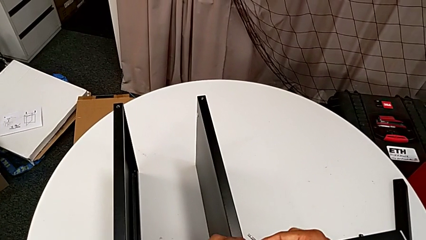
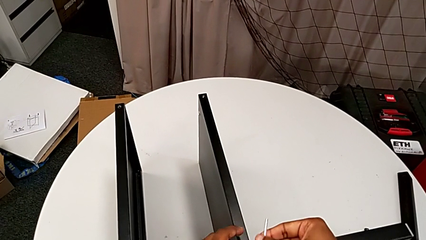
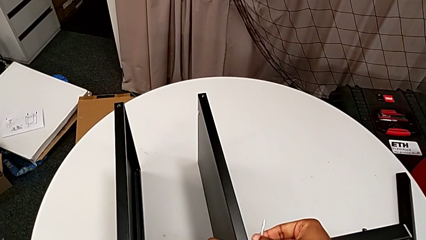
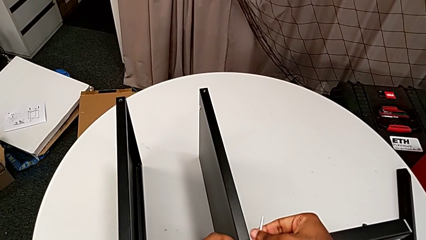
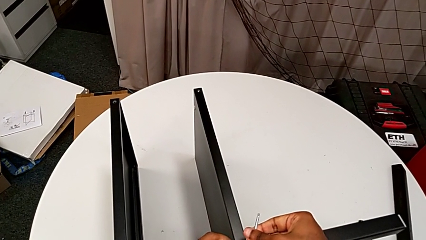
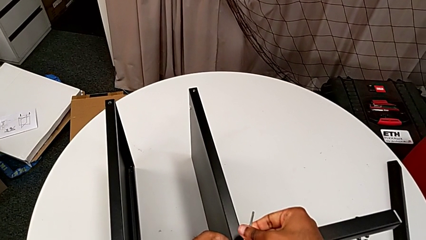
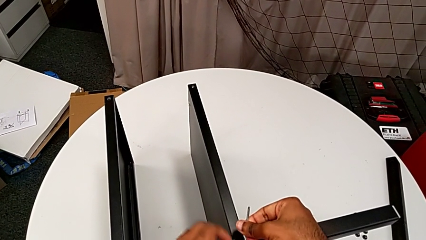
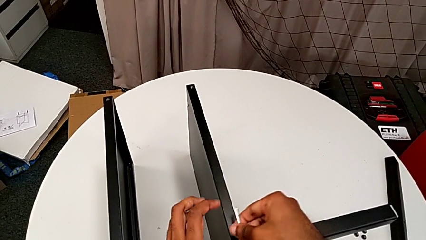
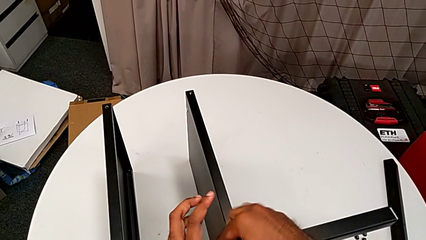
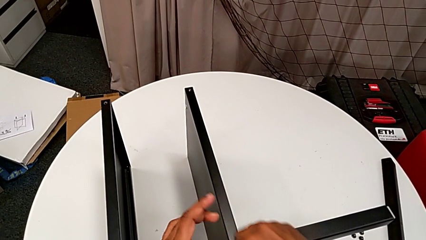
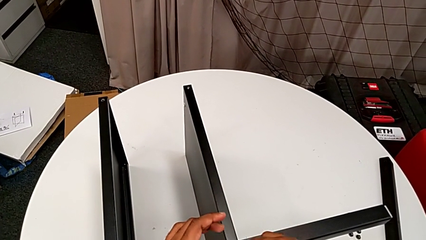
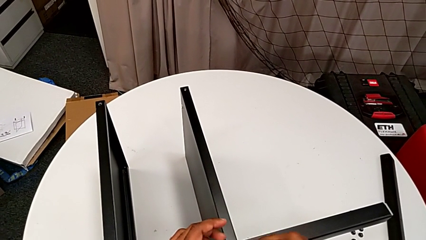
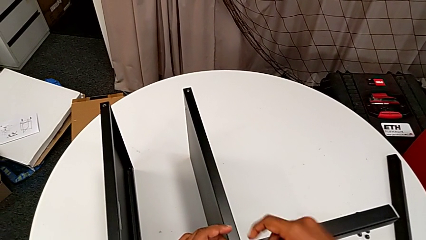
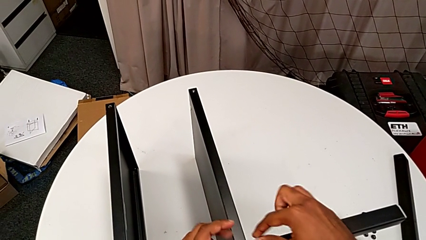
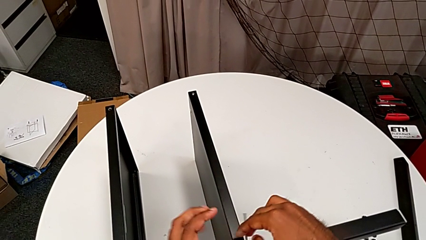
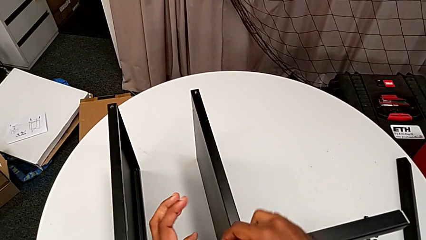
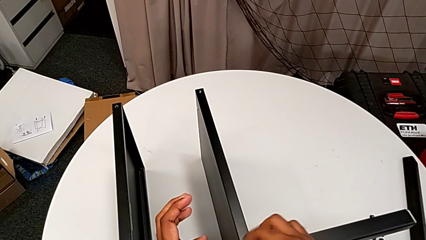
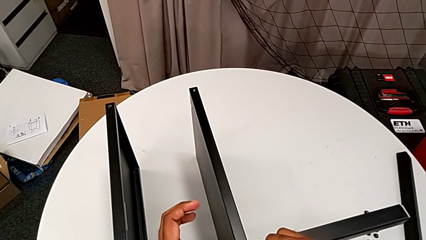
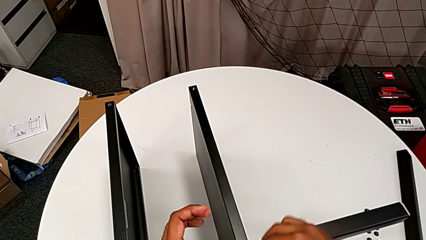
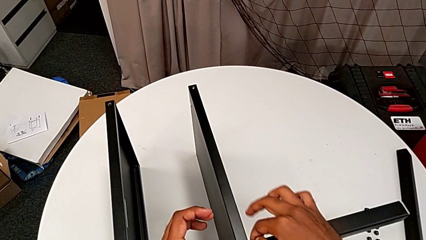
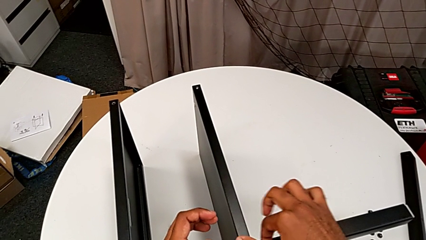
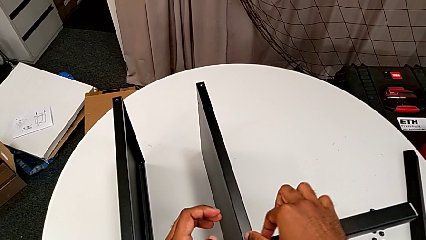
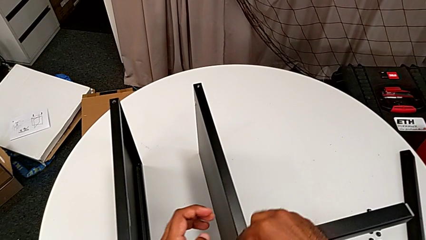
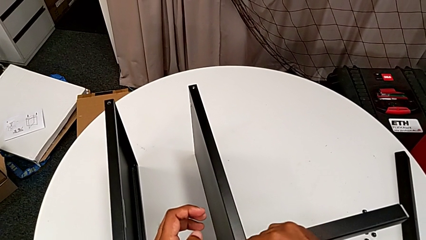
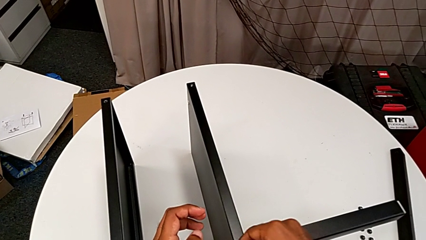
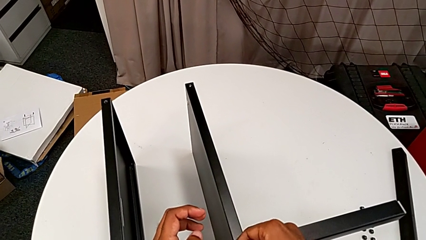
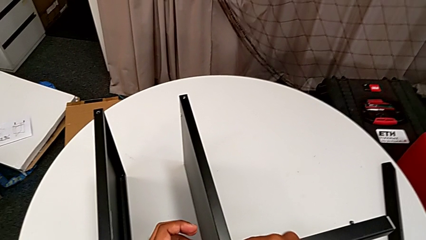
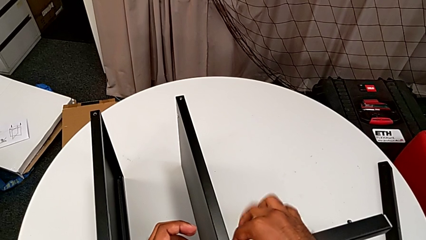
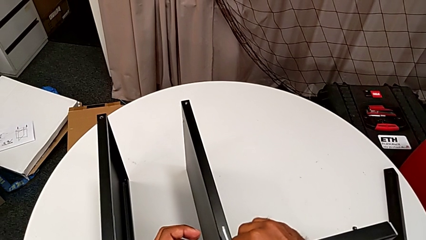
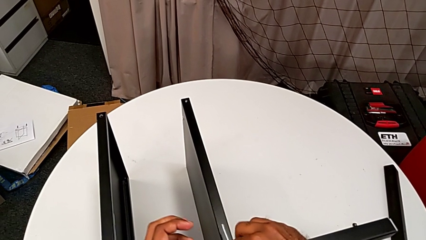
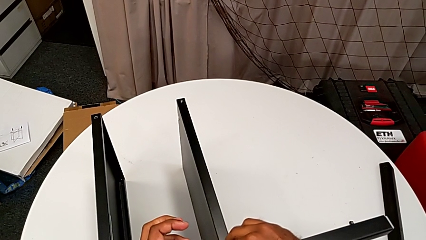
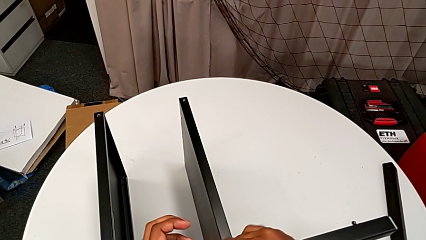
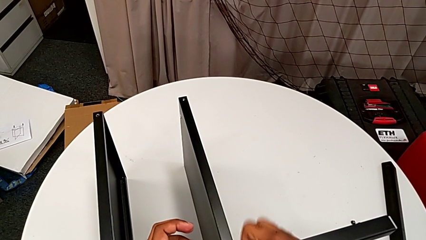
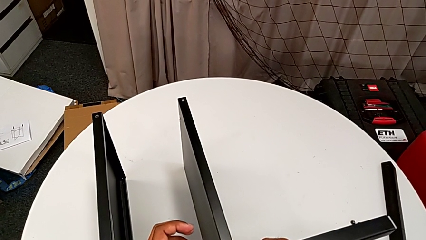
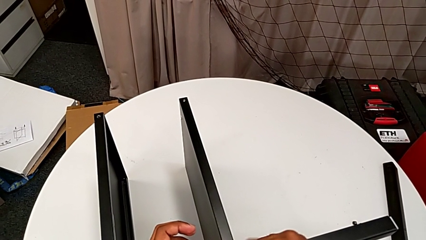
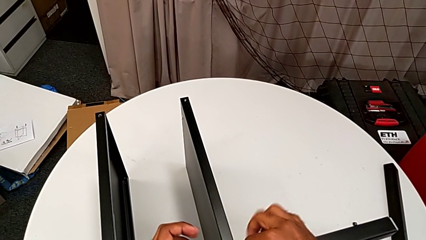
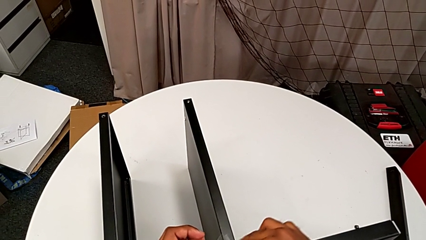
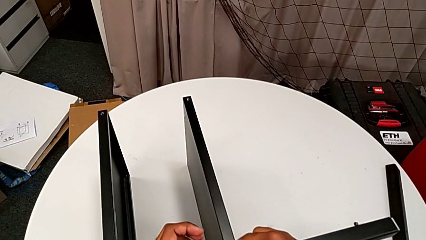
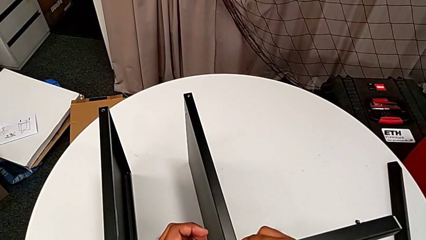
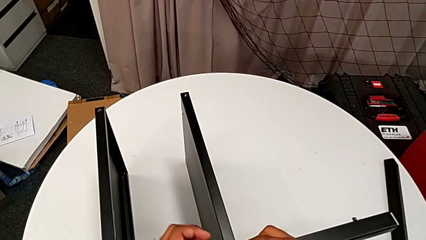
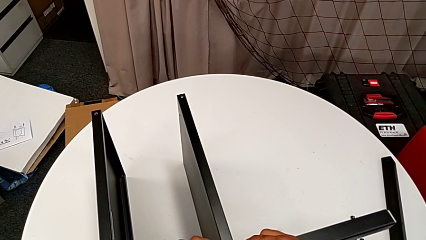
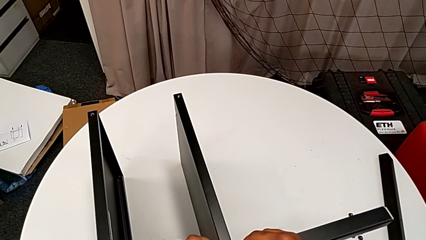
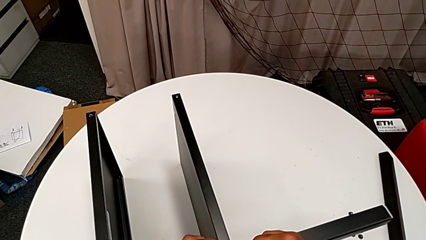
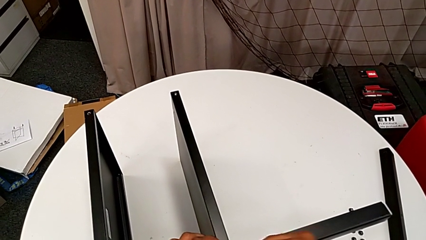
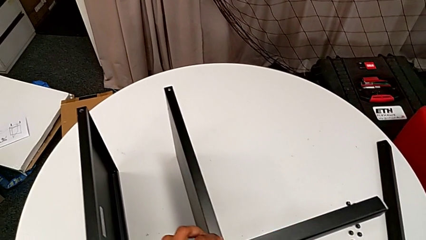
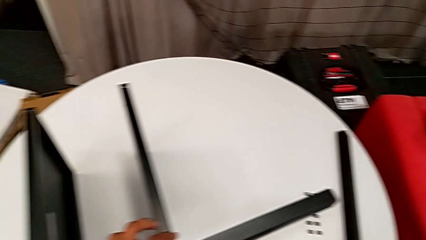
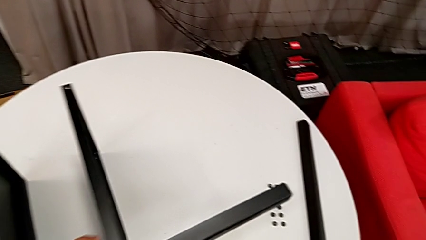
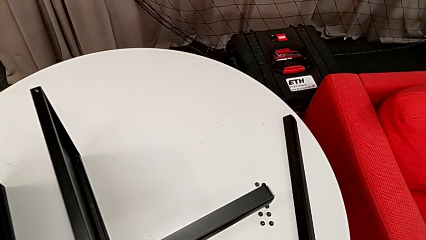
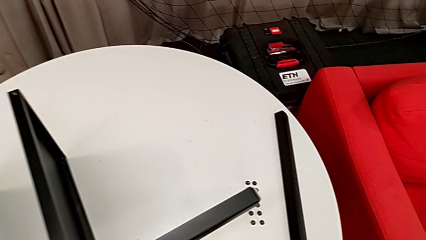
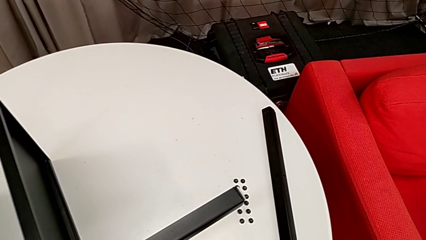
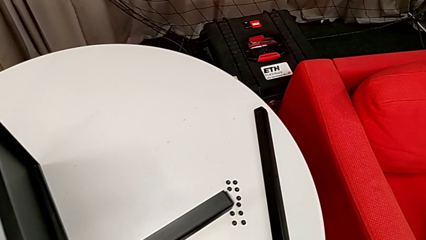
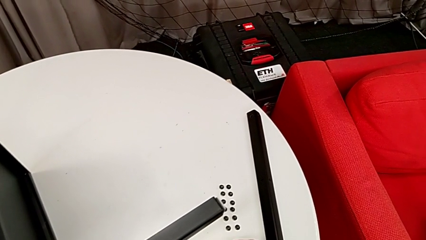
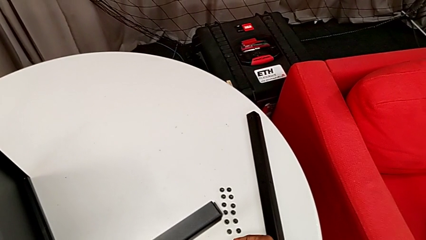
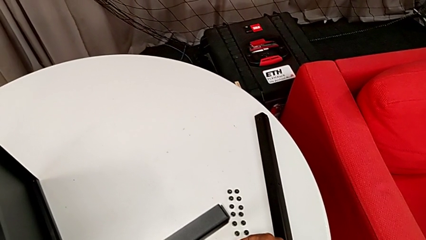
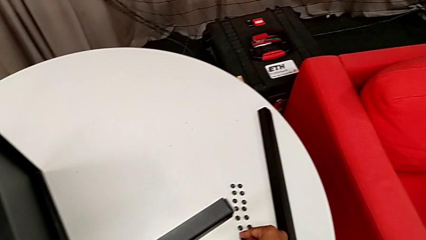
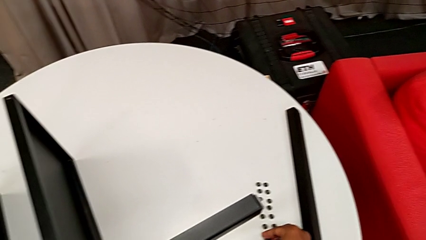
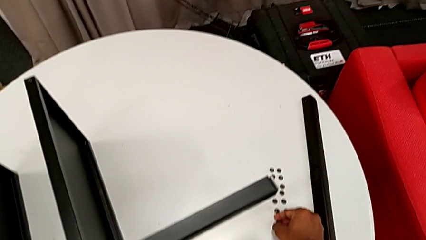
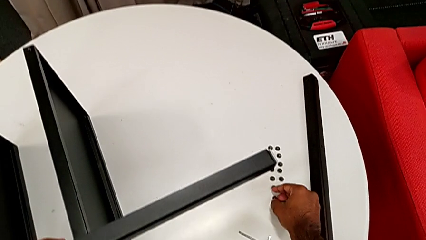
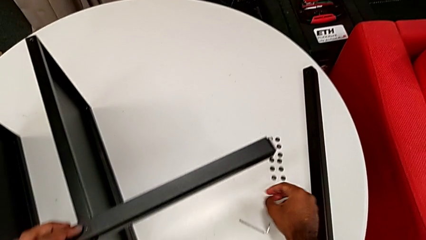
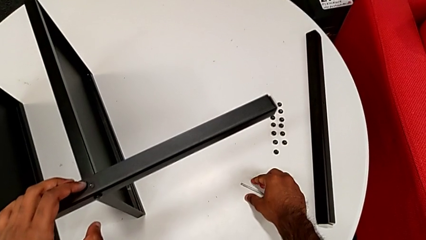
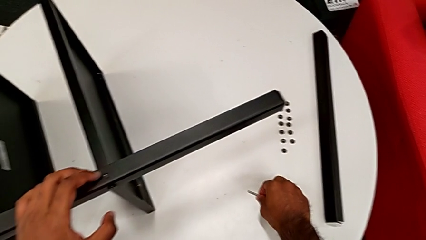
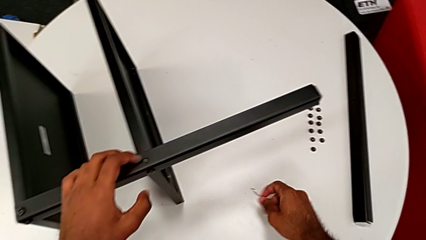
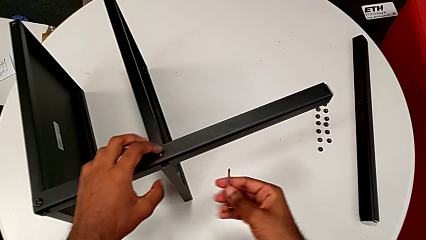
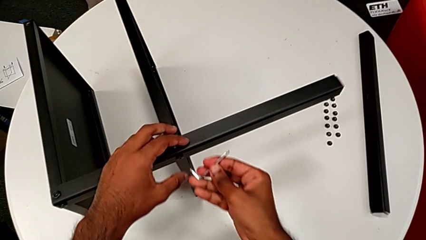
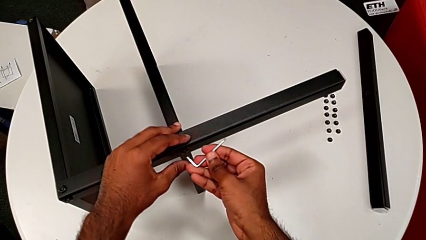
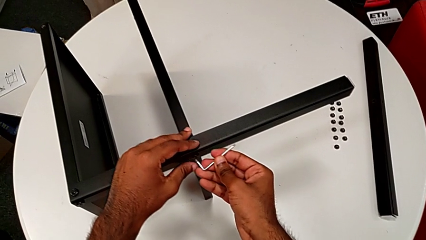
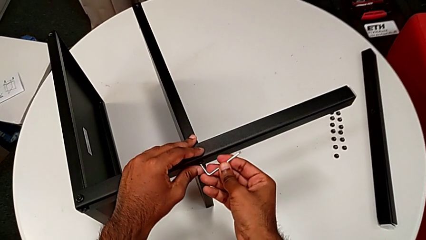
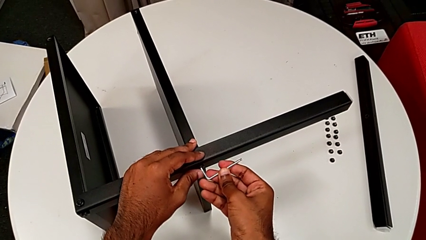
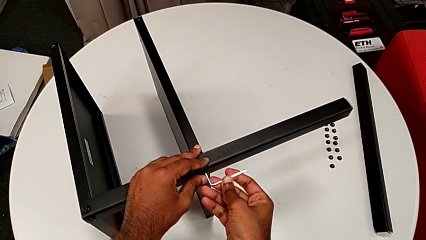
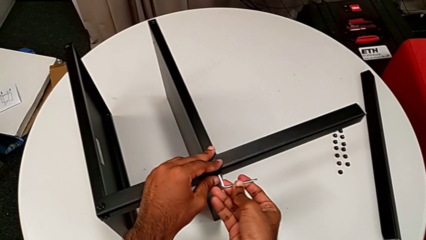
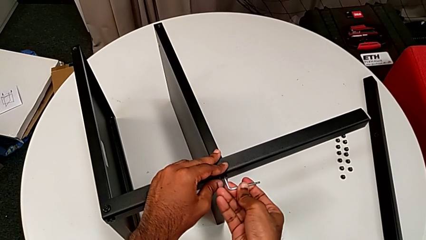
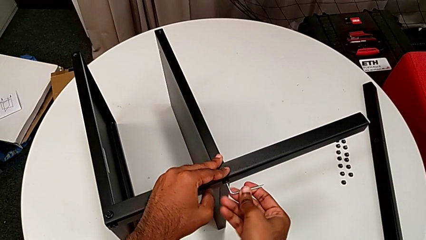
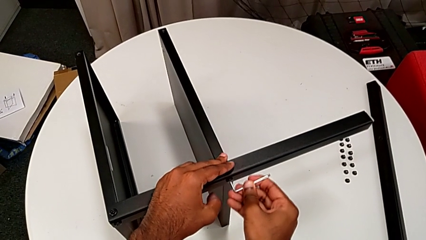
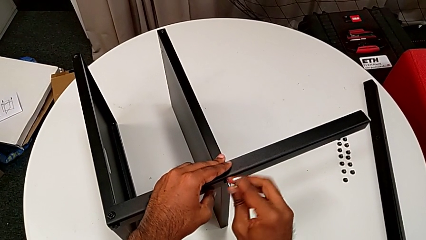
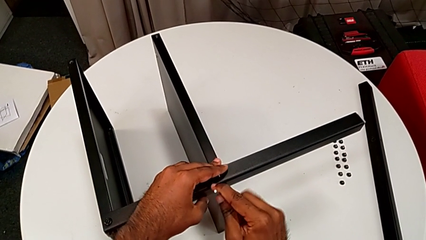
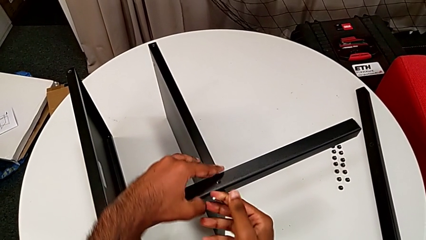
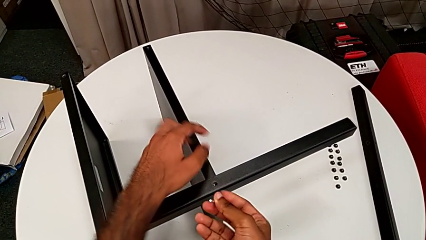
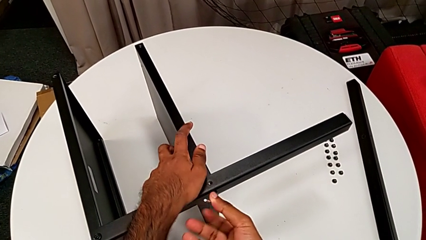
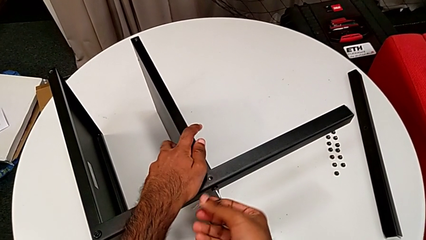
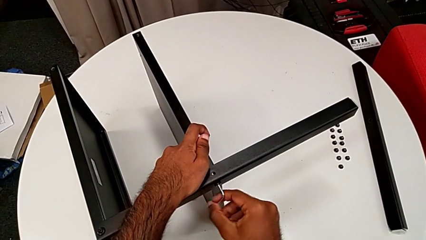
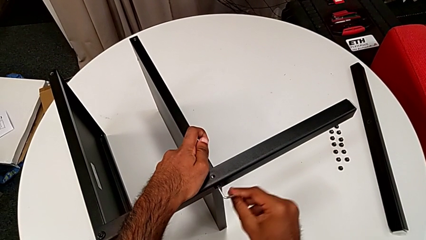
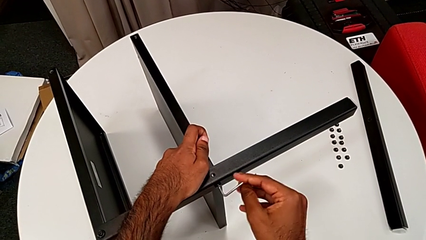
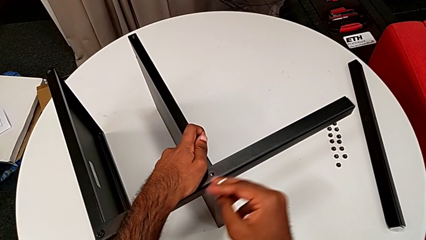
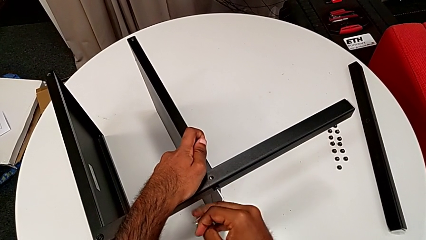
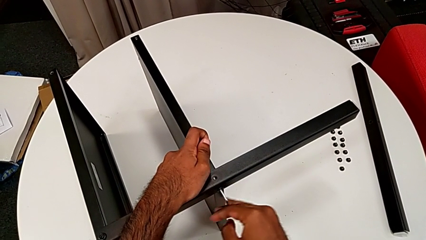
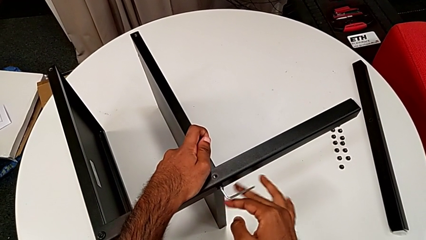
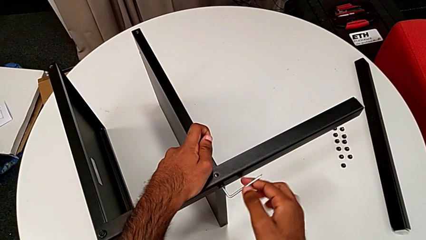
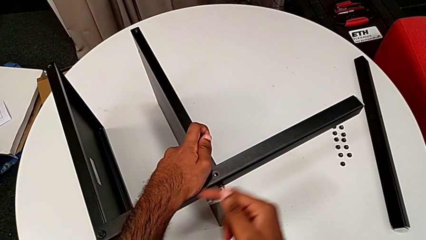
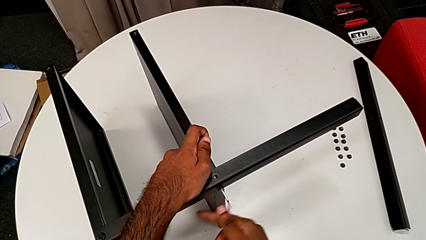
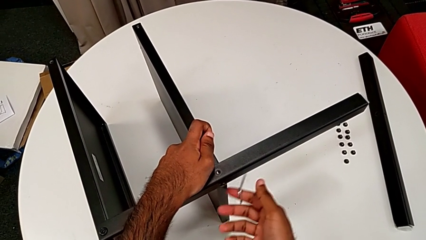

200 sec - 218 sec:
The camera wearer is unscrewing the screws on the fourth leg with an Allen wrench. They insert the Allen wrench, unscrew the hex socket head, withdraw the Allen wrench, disassemble the hex socket head, place the Allen wrench, place the hex socket head, grab the Allen wrench, insert it, unscrew the hex socket head and withdraw the Allen wrench.
